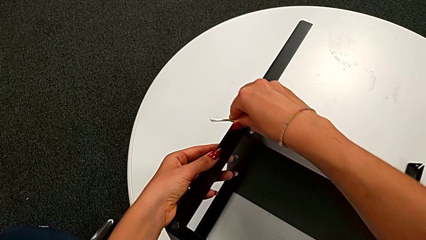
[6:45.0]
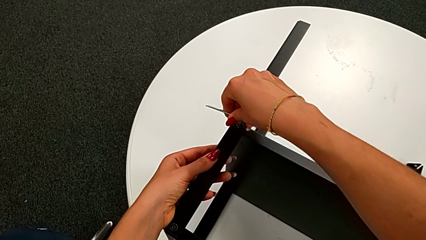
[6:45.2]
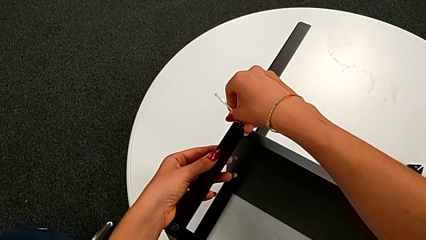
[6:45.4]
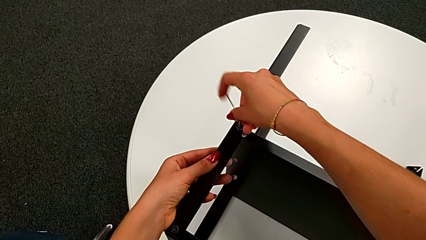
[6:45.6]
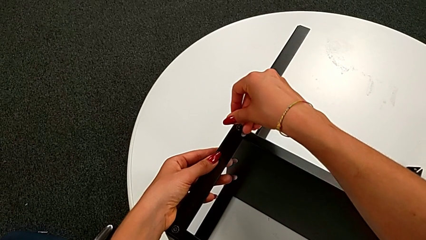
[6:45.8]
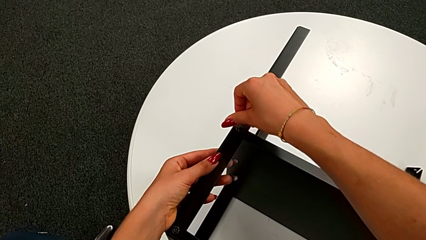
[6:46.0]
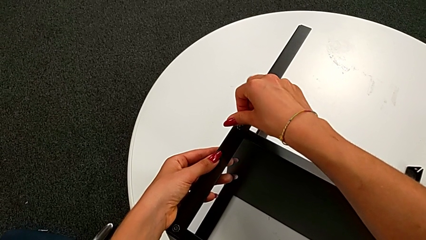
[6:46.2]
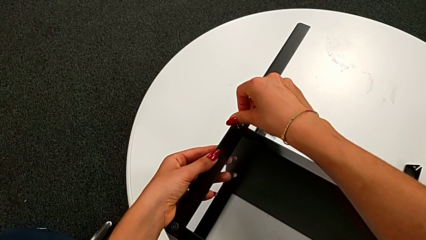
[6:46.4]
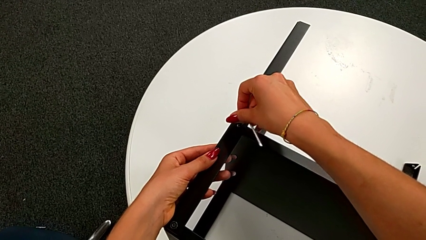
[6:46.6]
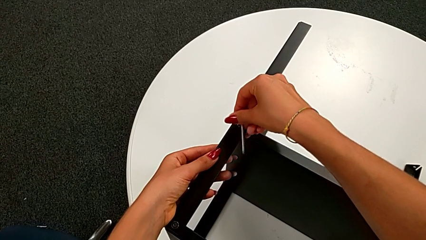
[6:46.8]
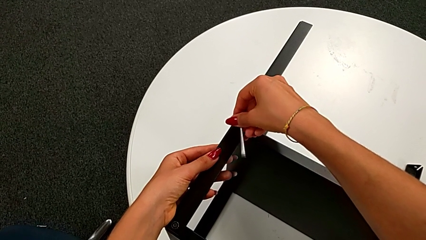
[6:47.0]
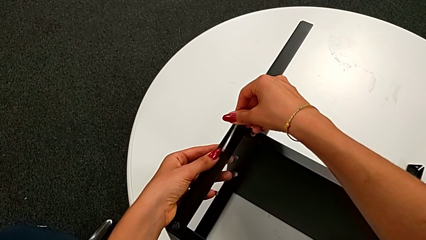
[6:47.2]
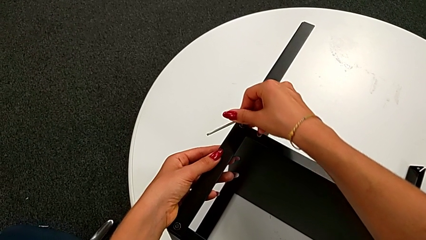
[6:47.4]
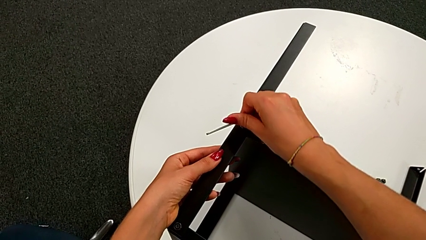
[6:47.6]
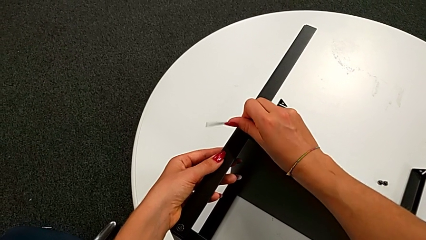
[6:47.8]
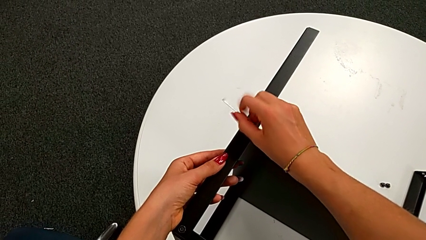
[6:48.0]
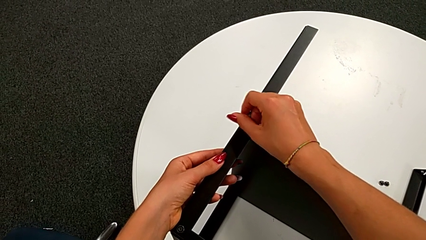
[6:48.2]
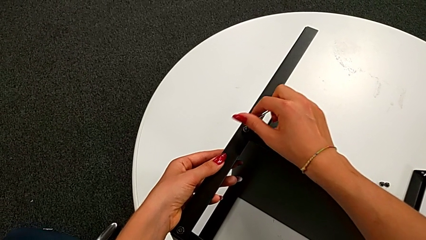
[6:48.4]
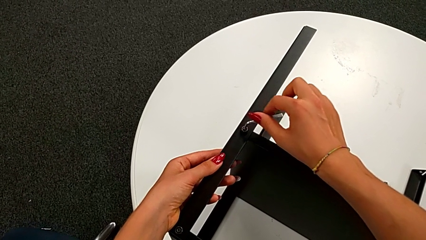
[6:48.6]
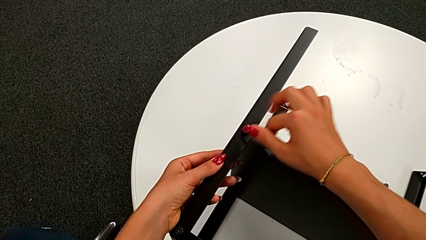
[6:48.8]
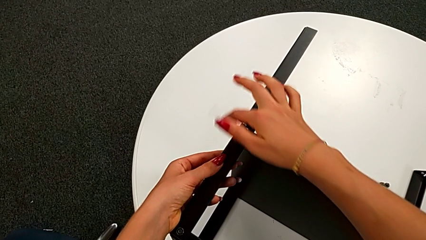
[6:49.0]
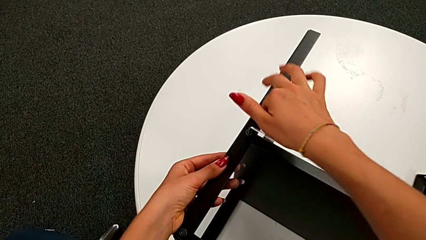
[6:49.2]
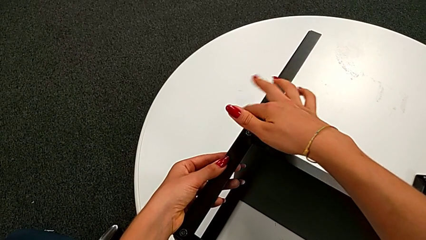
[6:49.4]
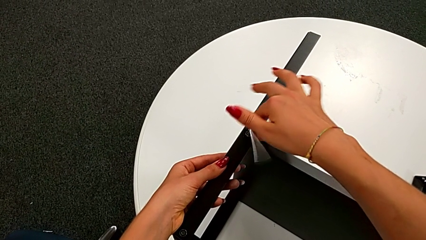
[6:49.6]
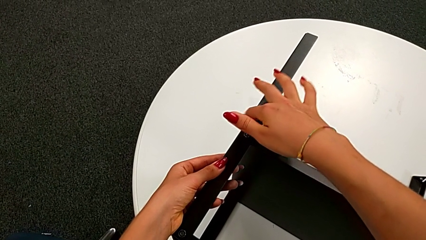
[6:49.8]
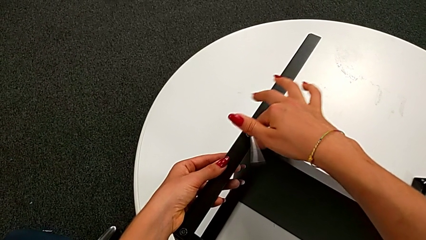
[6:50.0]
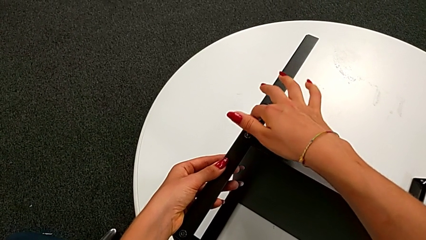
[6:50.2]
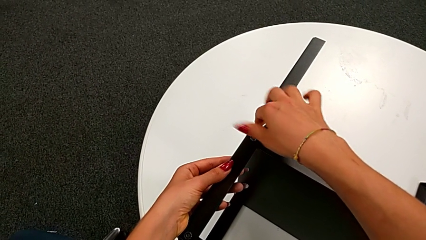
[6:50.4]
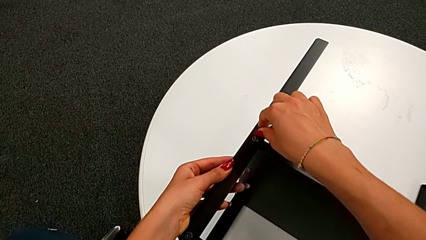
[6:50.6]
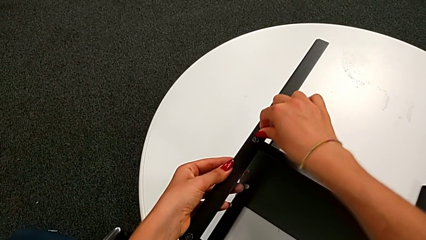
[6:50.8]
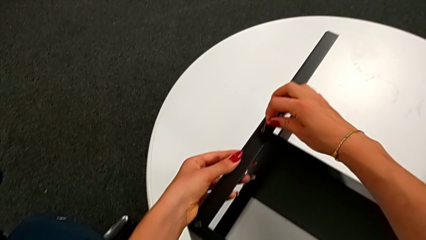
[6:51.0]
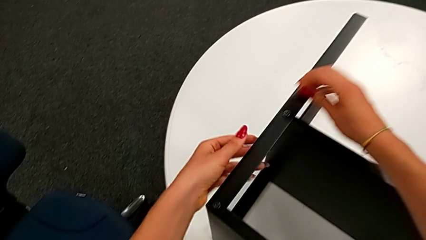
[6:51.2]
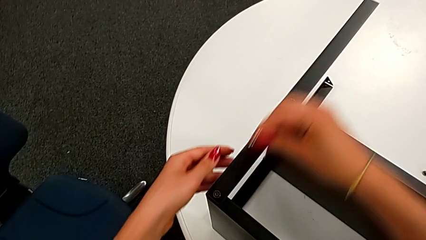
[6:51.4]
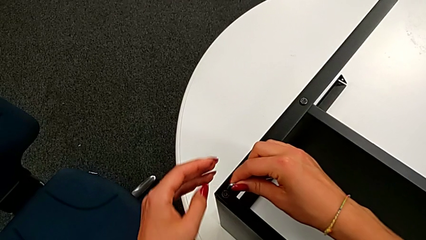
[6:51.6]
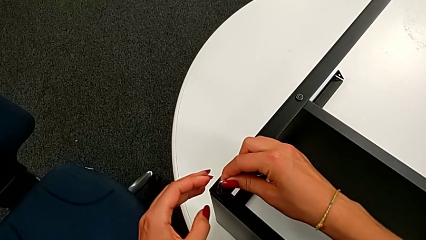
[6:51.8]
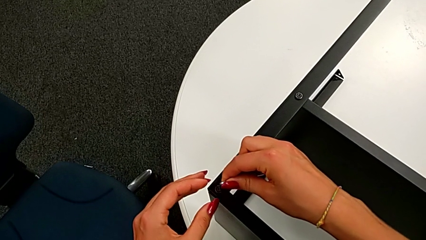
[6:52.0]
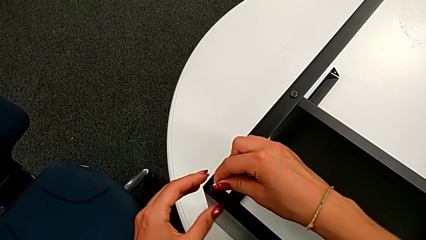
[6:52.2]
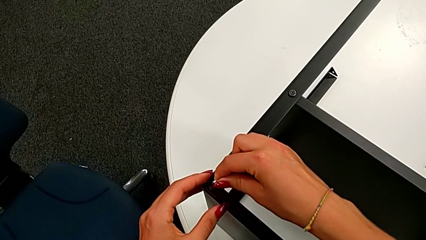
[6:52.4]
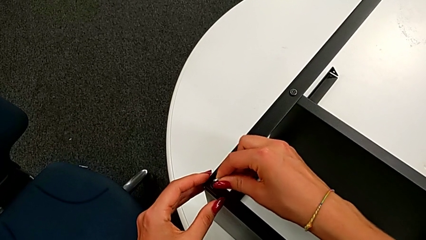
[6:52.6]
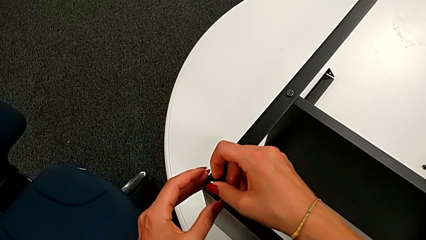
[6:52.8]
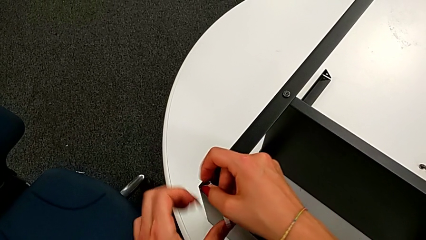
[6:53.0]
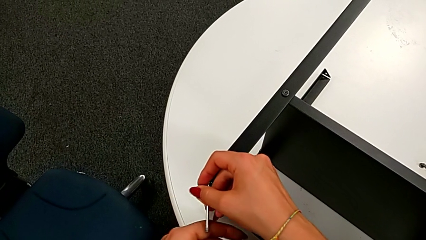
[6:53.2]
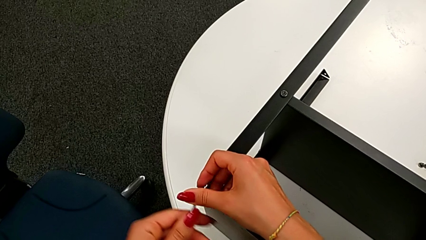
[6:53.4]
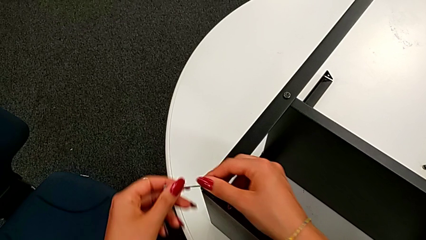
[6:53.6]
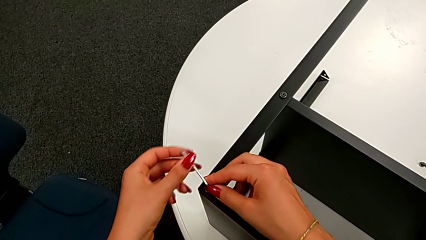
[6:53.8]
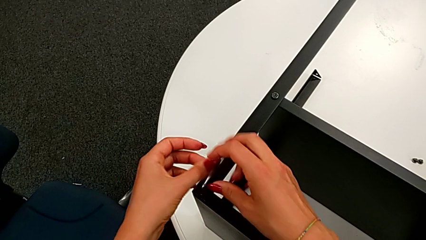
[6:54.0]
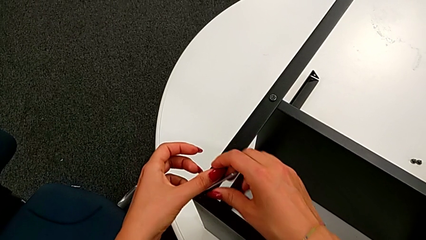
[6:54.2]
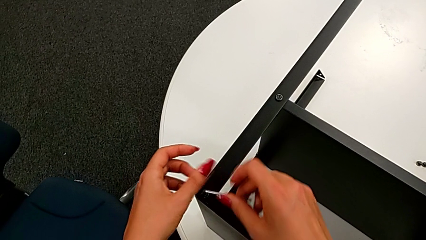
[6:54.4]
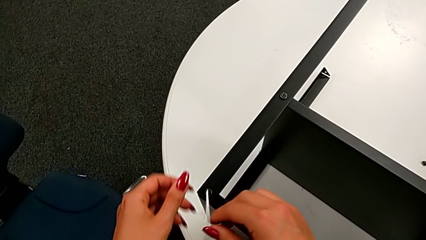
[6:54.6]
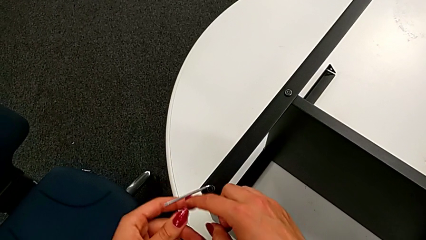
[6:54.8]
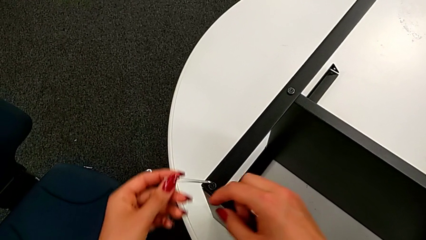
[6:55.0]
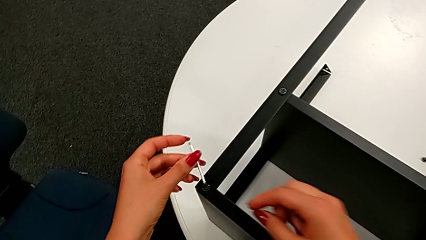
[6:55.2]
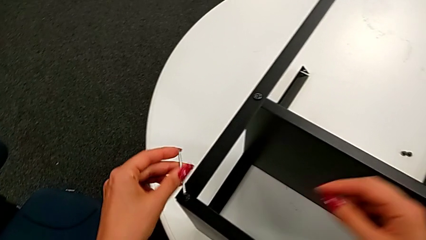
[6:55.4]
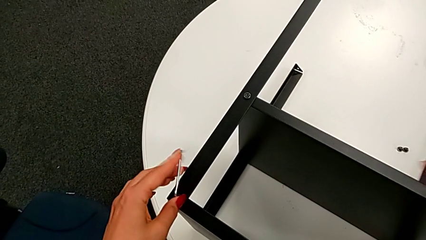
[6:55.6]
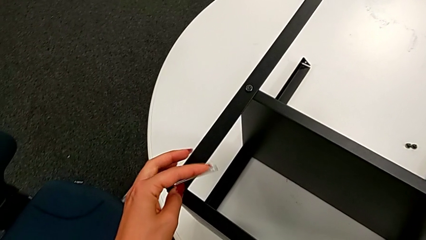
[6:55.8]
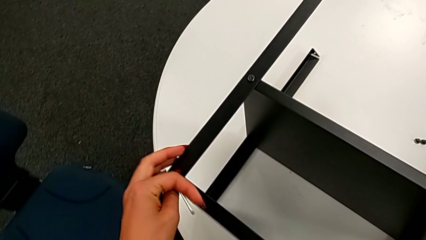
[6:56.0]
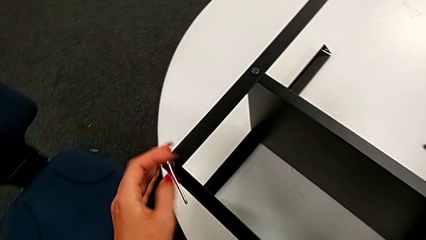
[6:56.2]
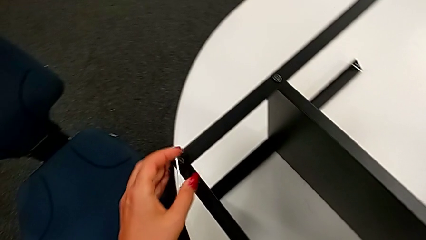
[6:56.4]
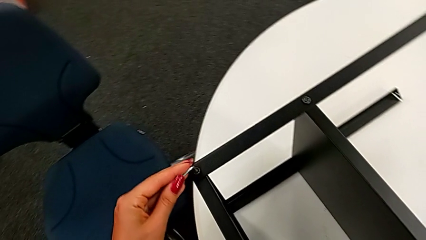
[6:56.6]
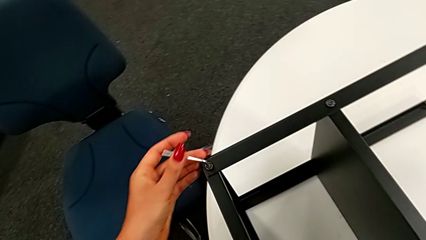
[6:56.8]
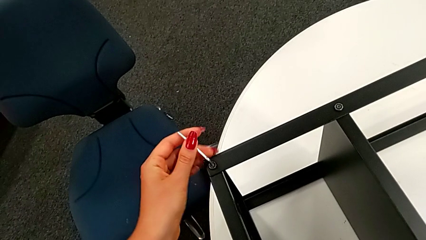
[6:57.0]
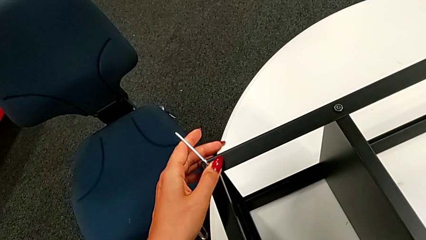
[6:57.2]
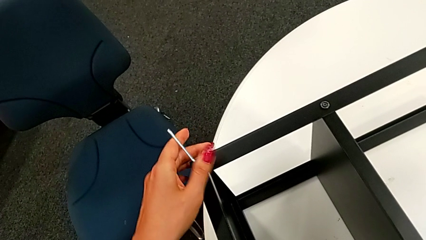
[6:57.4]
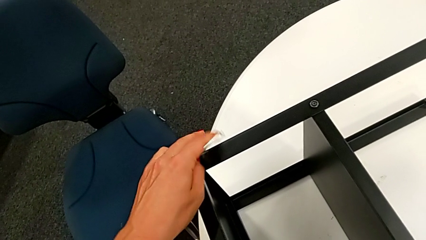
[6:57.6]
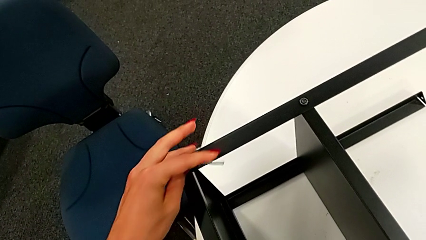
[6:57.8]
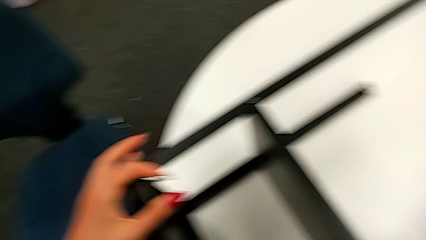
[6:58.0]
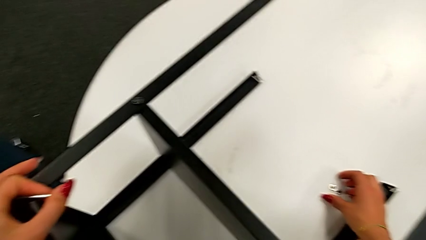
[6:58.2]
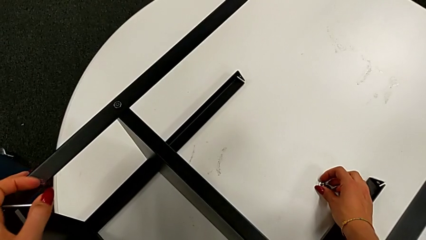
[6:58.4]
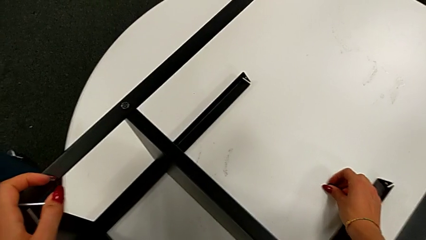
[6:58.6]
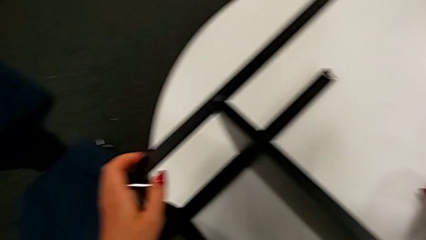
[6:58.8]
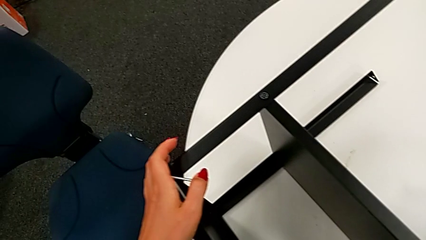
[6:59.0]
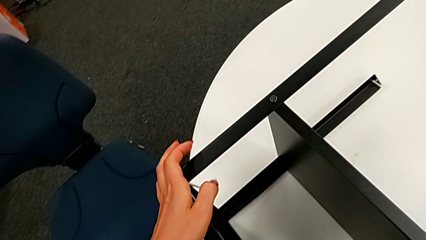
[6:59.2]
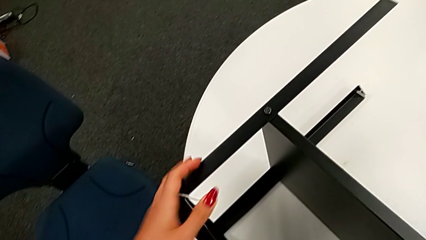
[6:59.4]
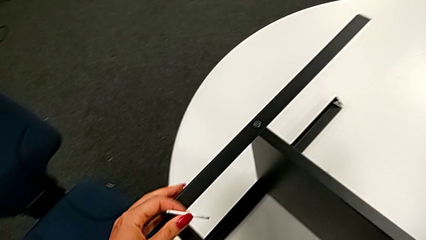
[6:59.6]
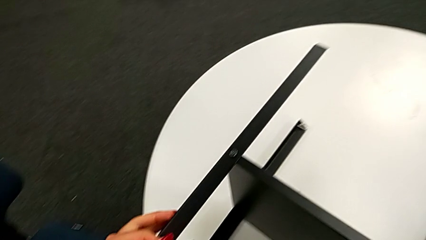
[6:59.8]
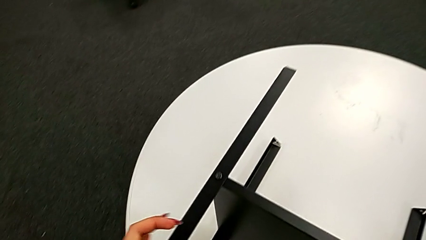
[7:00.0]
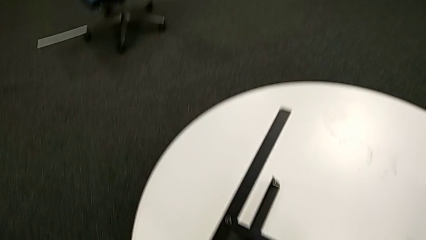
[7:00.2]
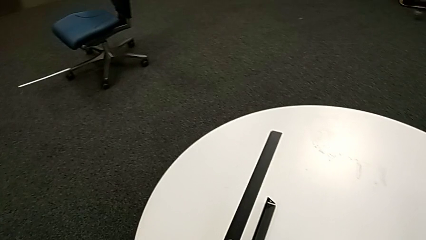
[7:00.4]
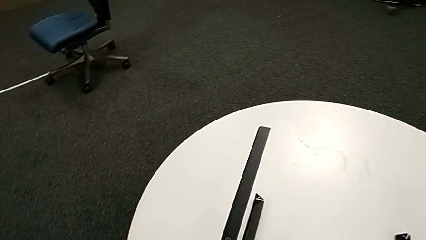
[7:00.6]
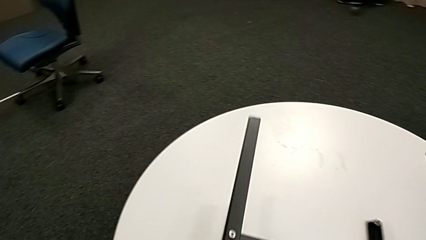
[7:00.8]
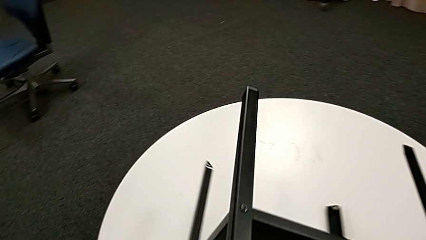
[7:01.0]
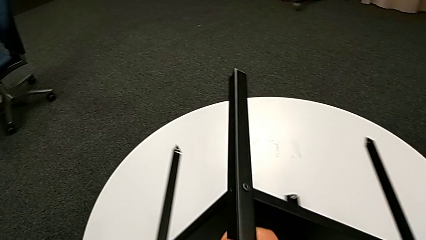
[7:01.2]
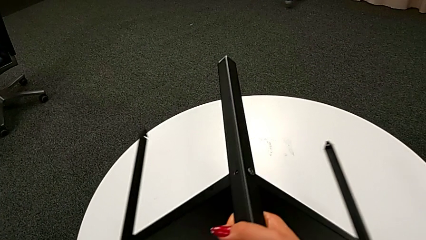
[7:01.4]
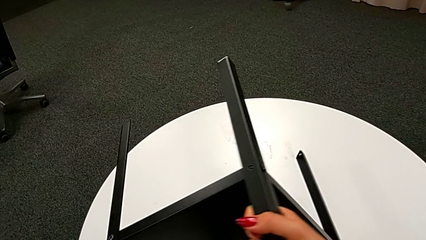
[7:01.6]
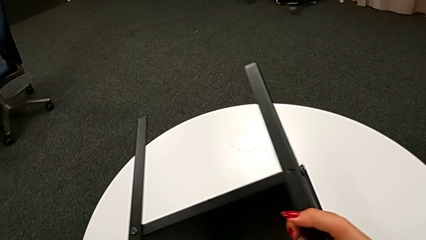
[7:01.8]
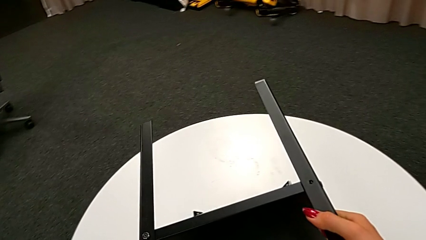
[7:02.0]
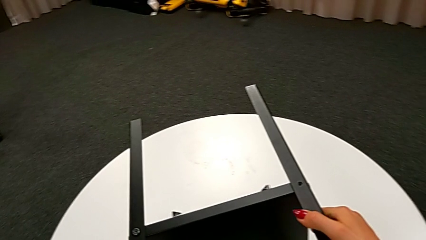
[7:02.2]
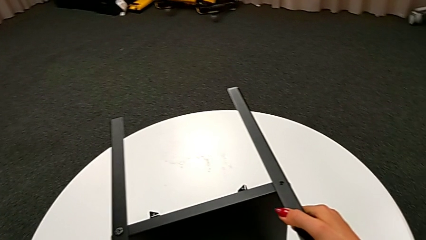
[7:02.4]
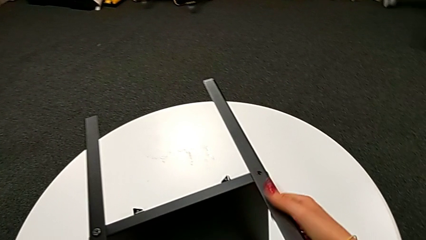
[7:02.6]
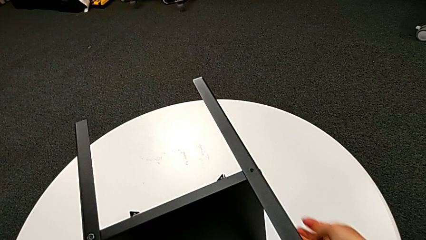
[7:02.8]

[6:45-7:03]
The camera wearer is assembling the fourth leg of the nightstand. They screw the fourteenth hex socket head, withdraw the Allen wrench, insert it, screw the thirteenth hex socket head, grab the fifteenth hex socket head with the right hand, withdraw the Allen wrench and rotate the tray.
